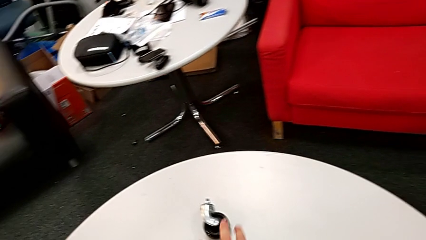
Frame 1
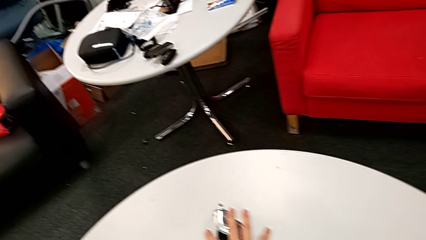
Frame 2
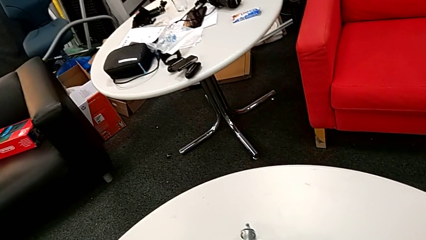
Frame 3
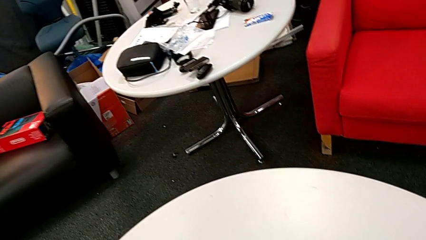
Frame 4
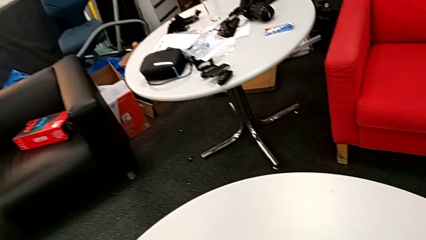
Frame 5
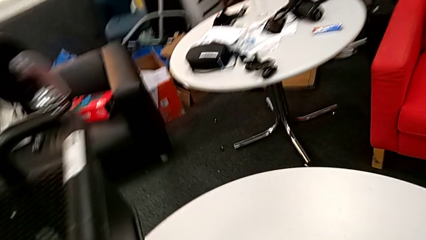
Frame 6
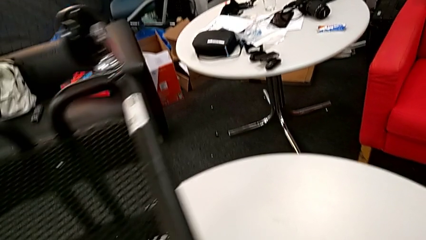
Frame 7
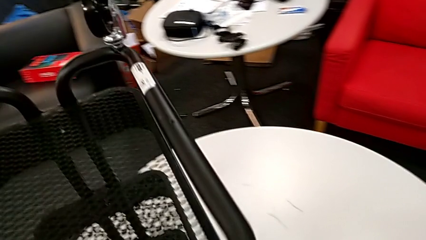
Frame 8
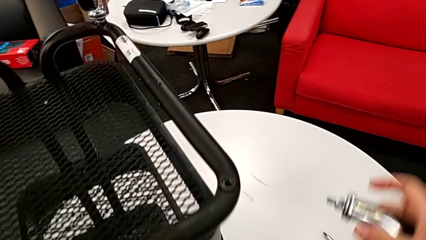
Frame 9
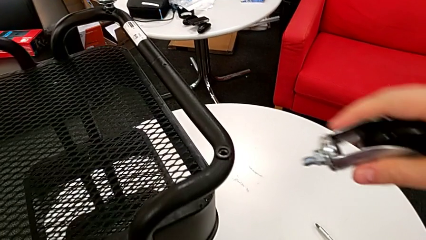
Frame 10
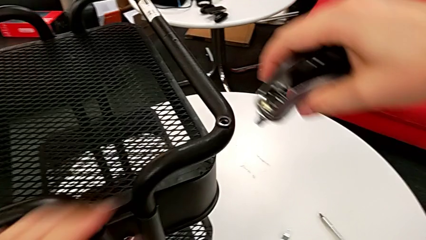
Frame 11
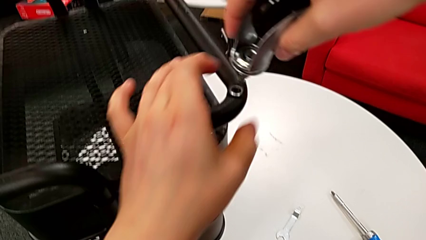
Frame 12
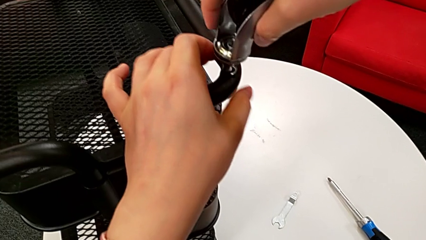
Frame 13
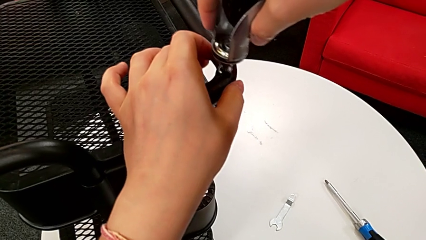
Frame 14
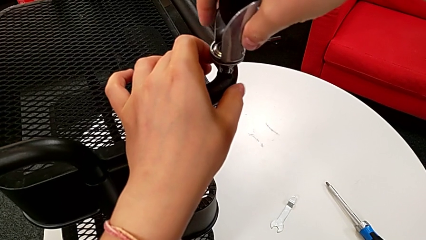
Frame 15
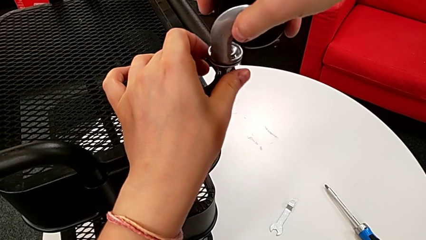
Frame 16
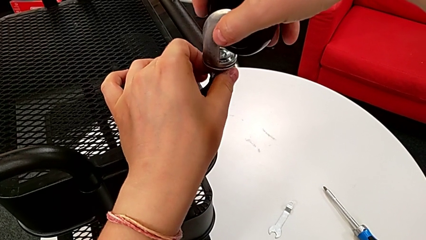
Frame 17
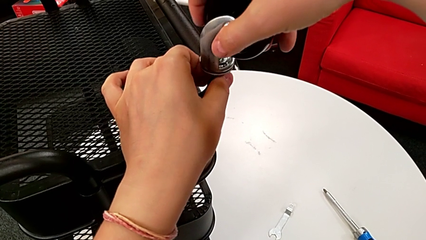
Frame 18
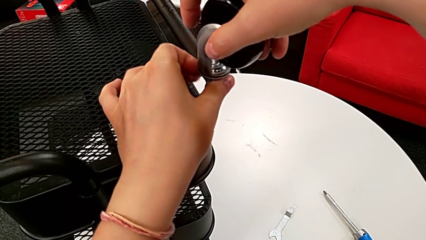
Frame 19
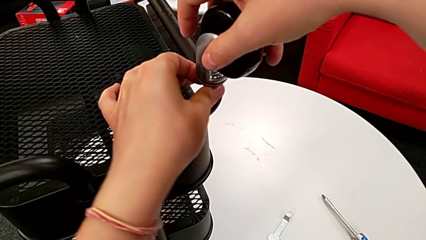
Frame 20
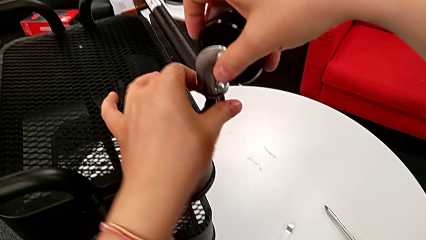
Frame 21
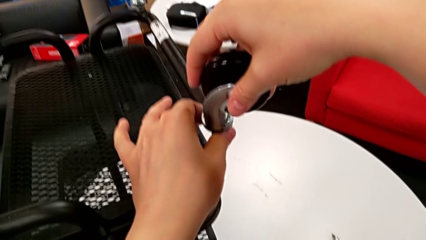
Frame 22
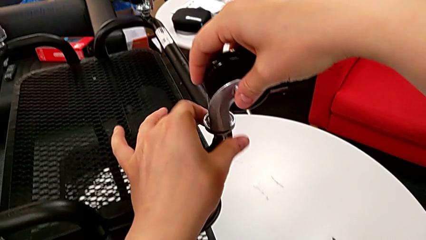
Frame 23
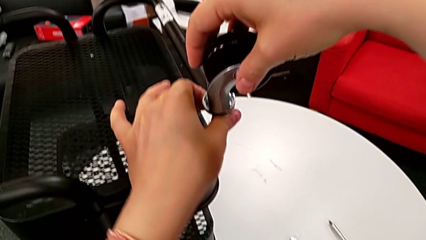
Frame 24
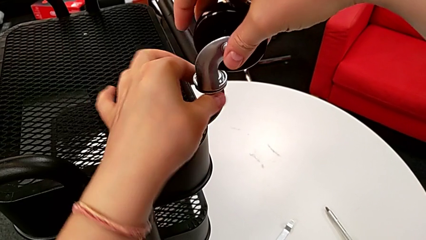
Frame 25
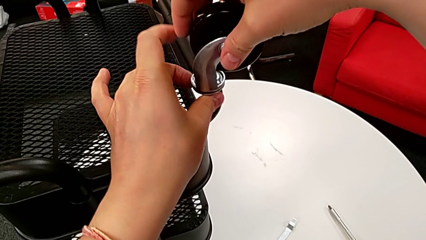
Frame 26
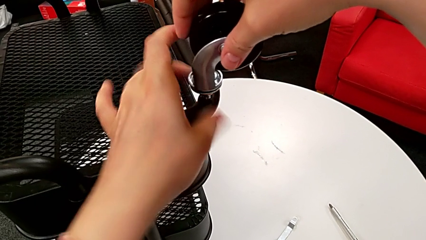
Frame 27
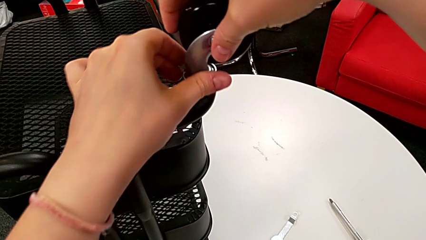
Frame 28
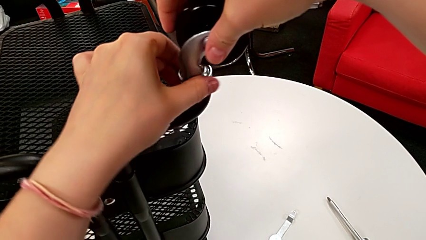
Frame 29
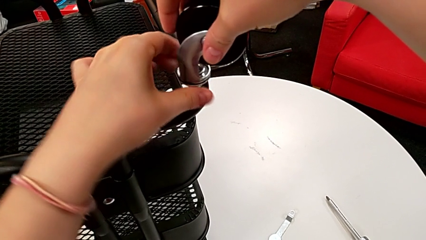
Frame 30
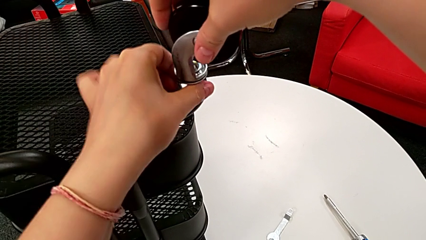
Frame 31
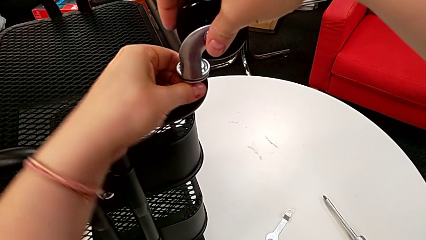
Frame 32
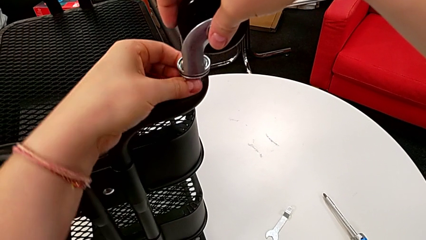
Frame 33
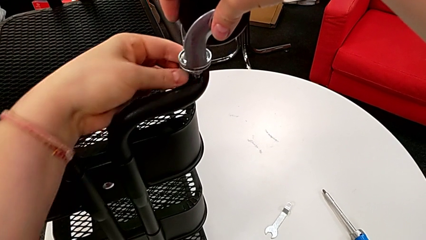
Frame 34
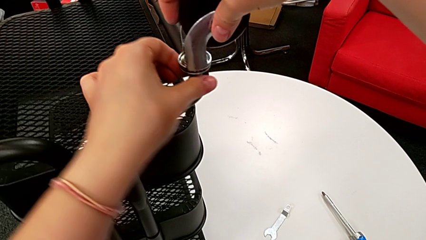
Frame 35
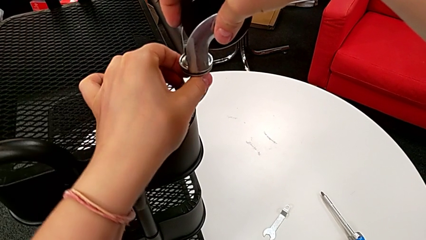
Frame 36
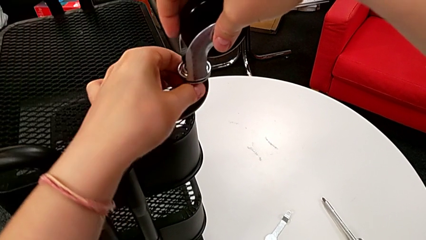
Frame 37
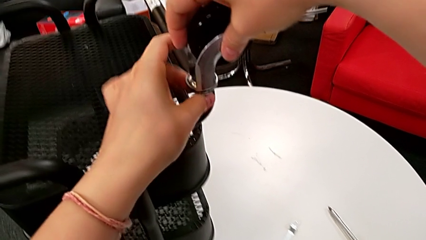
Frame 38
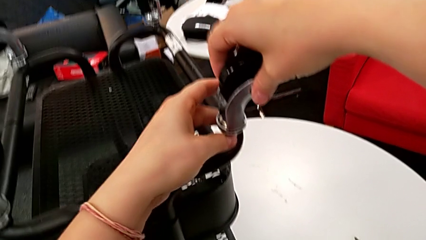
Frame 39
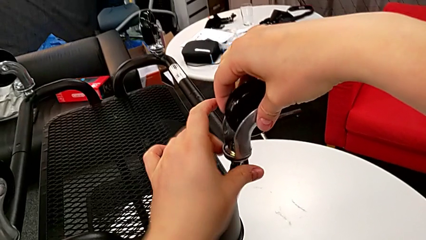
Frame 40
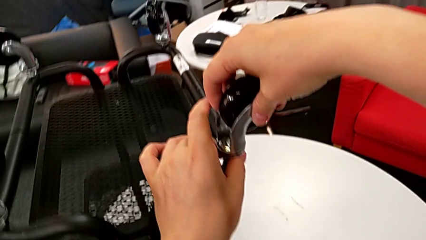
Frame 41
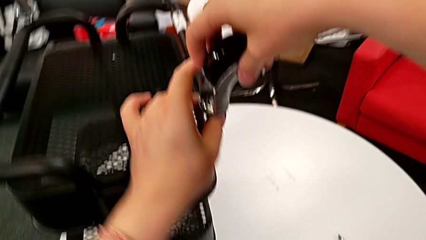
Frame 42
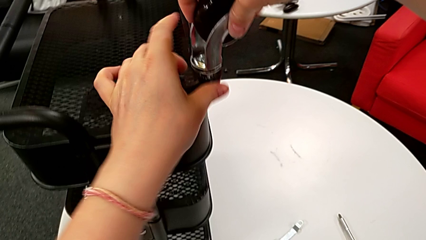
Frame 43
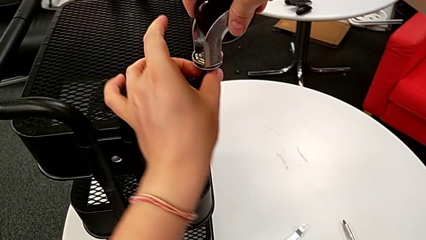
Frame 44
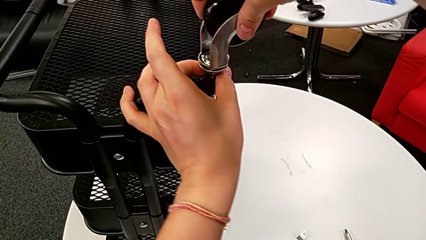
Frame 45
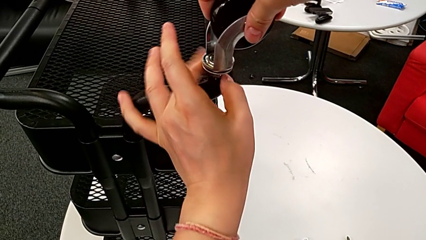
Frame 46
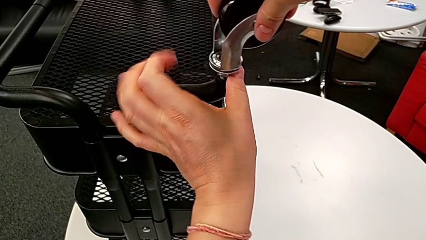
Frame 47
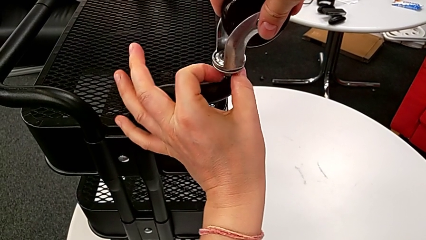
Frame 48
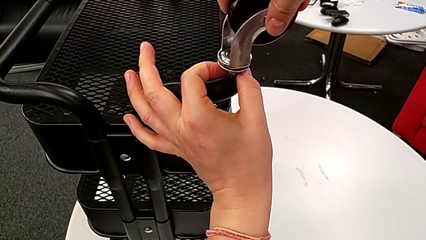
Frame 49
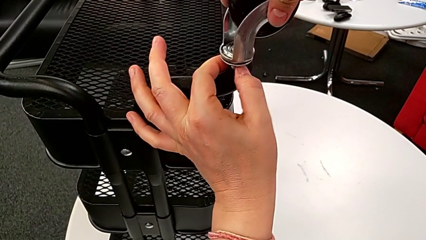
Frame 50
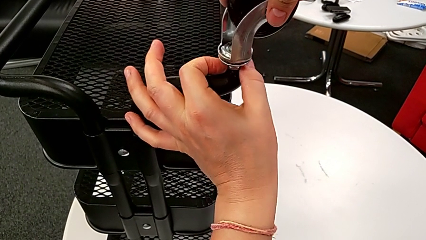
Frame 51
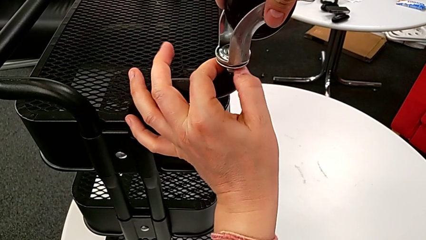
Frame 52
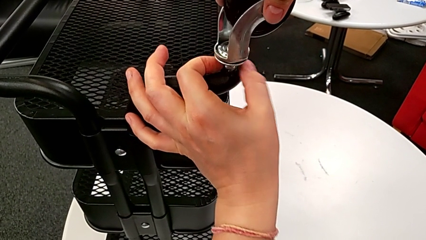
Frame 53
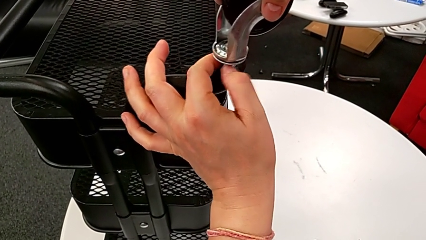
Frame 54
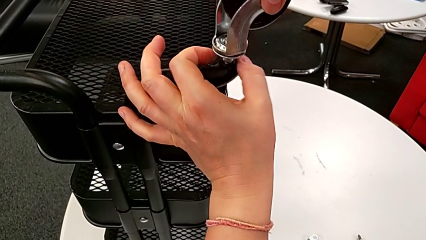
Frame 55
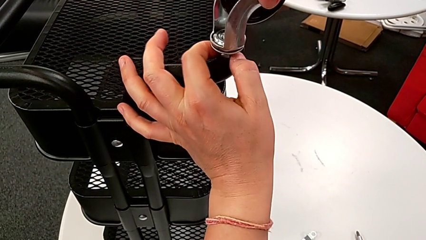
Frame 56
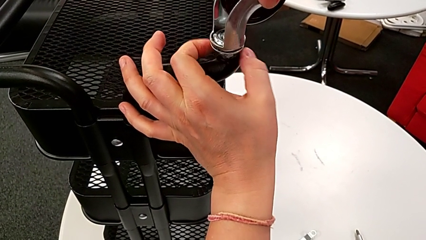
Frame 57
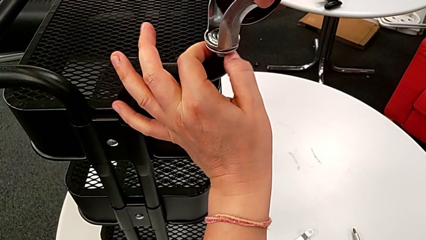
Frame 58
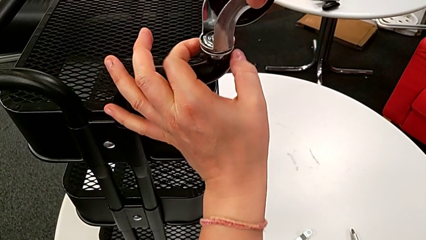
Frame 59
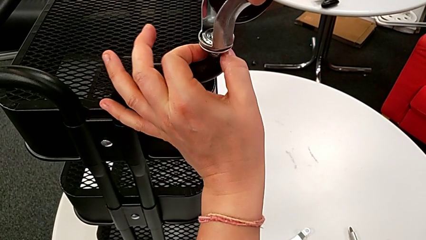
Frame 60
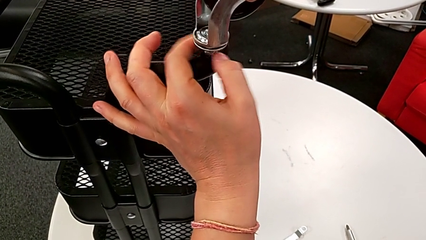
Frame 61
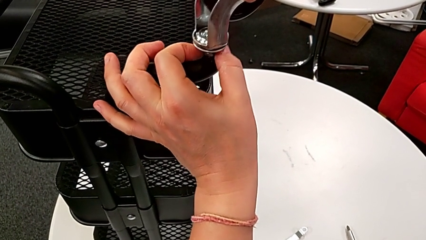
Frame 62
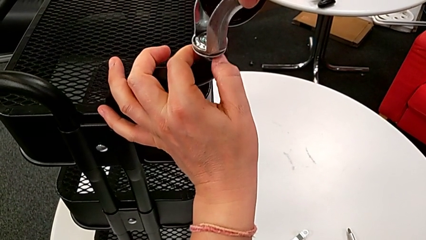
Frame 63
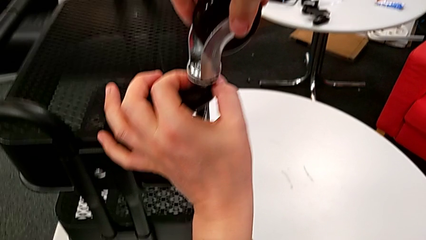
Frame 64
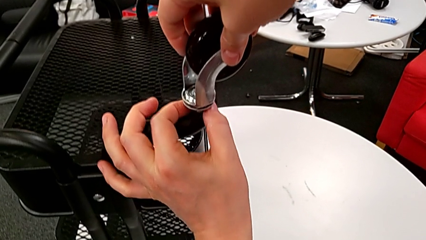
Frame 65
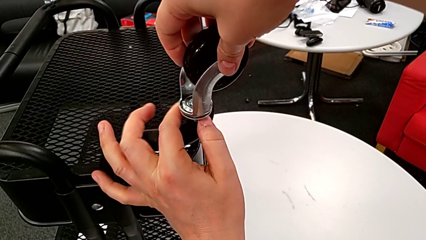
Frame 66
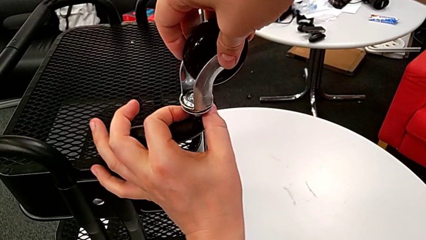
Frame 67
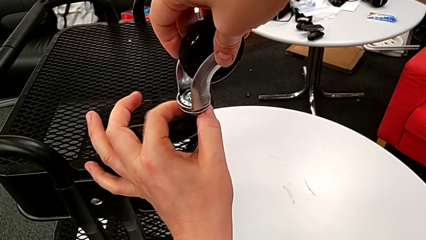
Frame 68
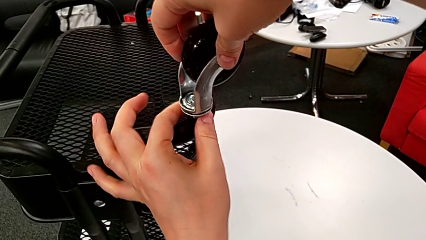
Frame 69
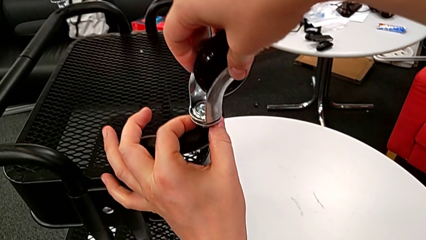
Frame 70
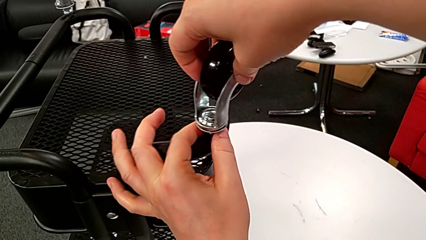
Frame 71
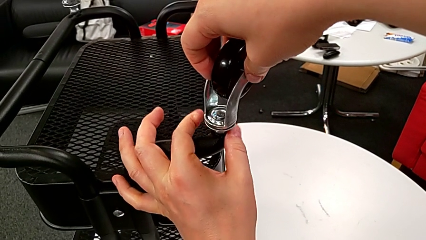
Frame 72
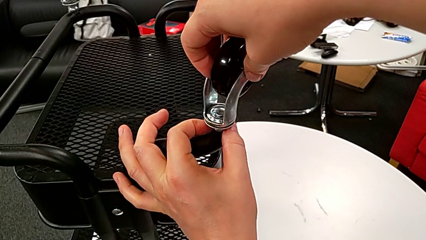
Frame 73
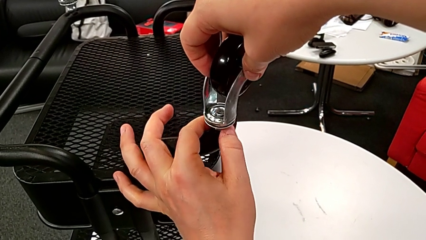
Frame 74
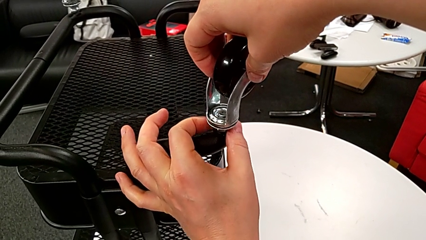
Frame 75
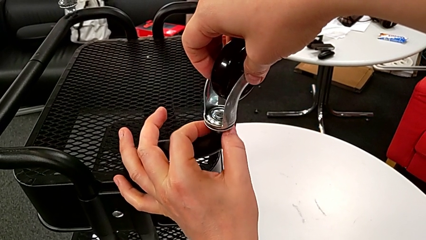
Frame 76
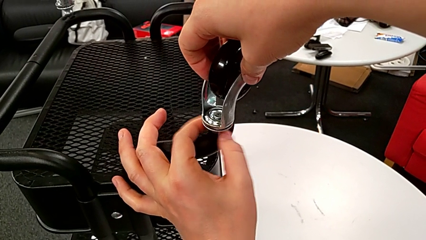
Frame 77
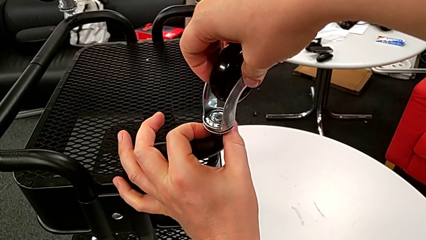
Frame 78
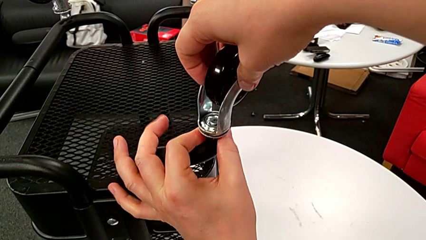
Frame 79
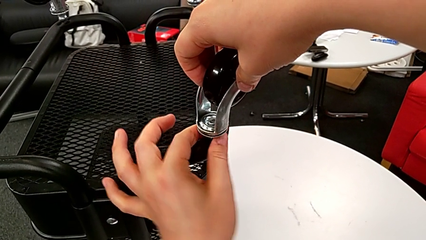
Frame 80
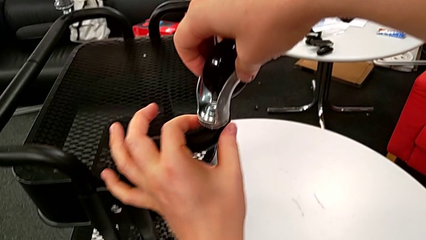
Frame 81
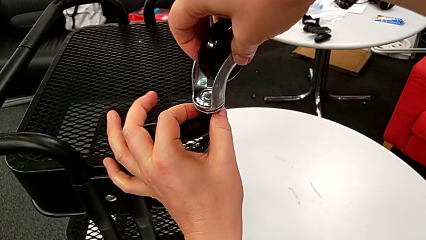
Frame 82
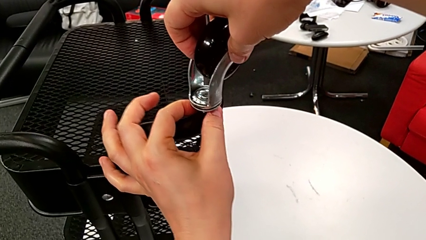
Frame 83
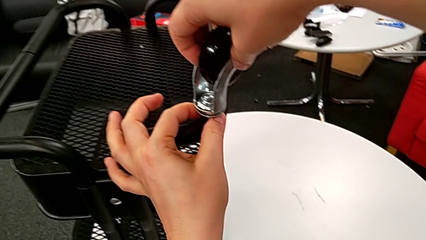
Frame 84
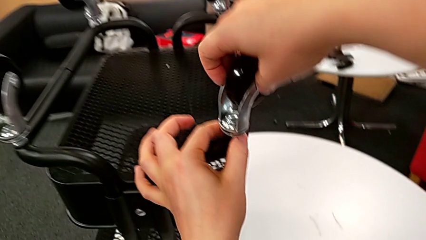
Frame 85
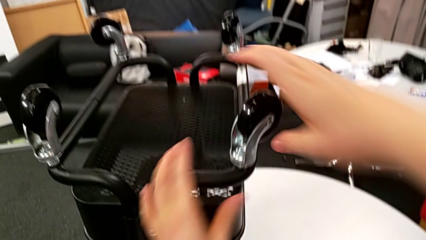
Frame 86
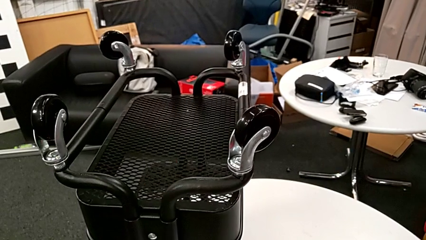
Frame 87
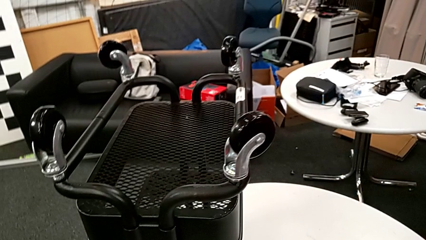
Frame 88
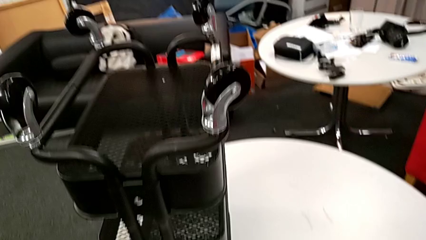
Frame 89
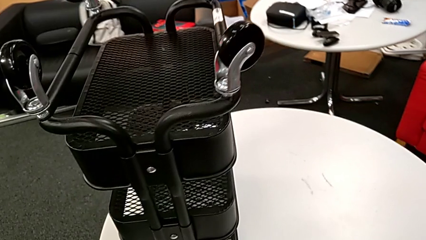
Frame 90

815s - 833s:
The camera wearer screws the fourth wheel on.
